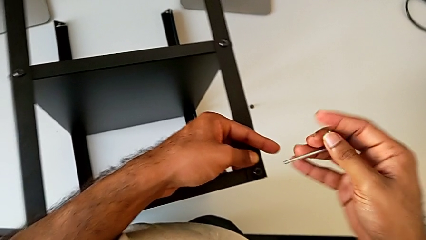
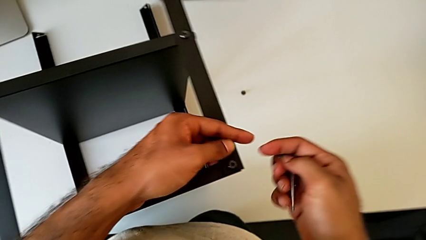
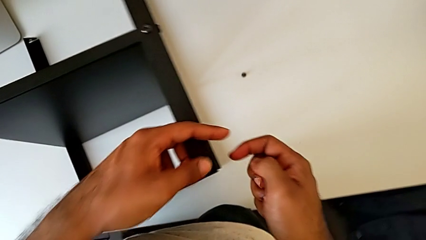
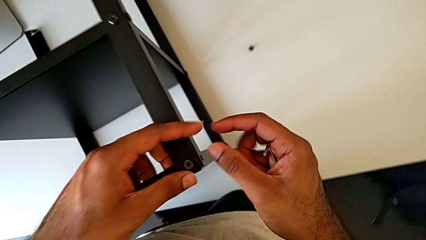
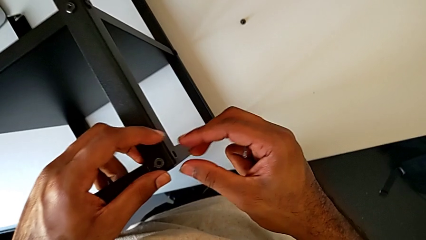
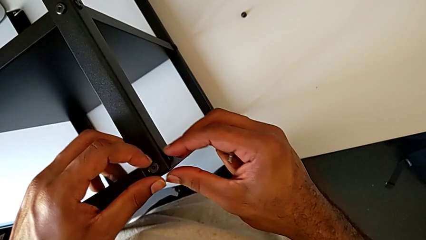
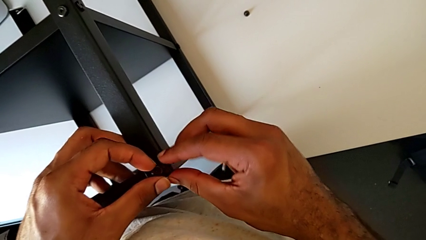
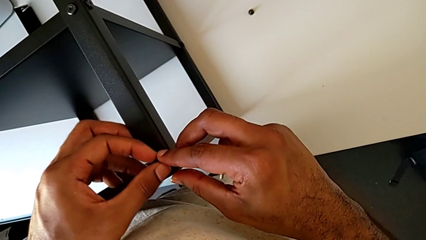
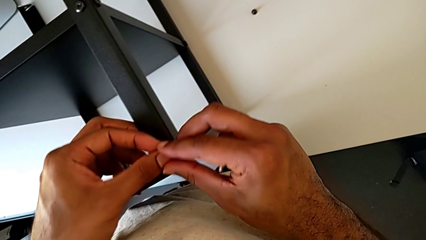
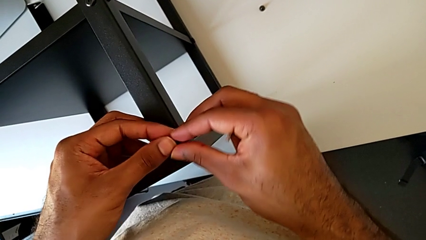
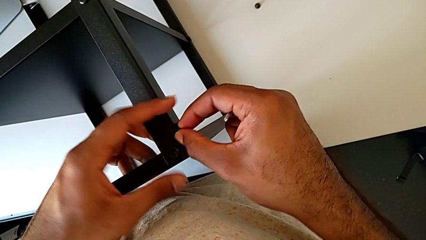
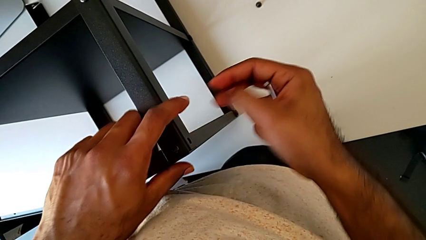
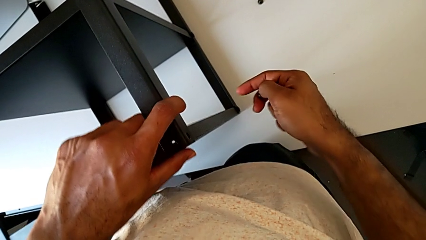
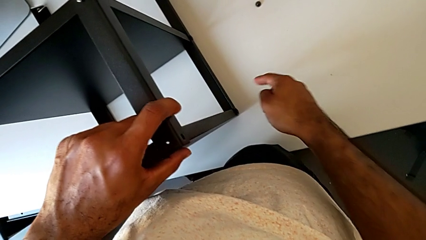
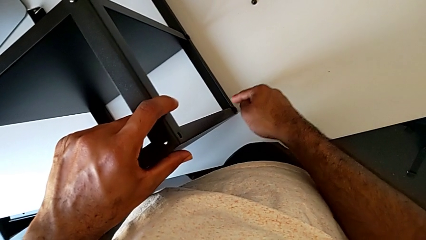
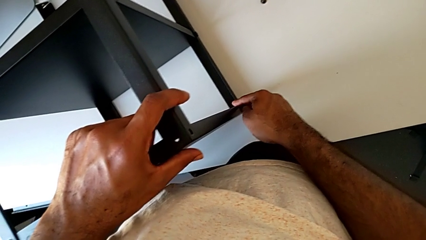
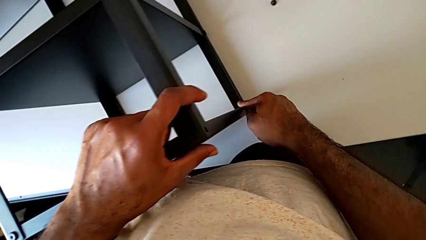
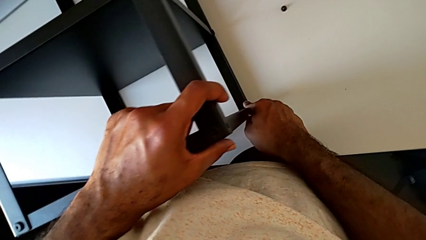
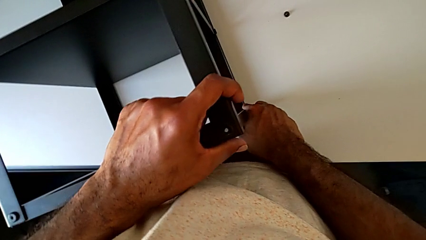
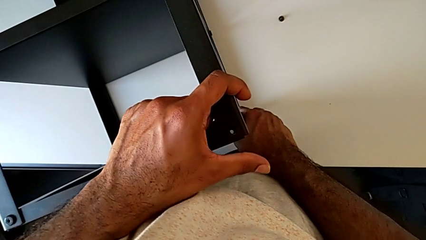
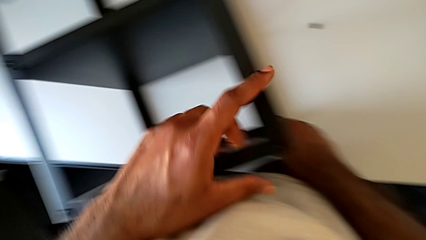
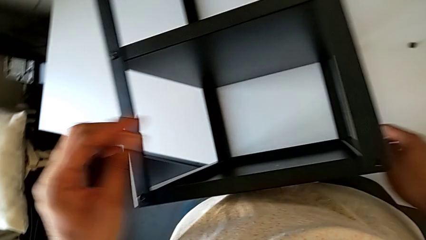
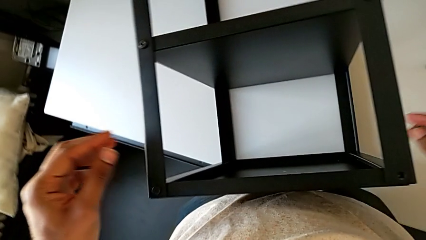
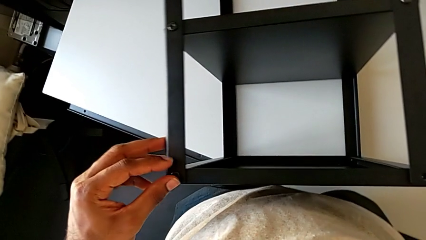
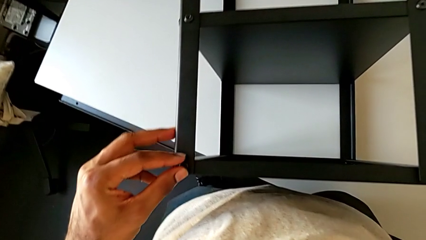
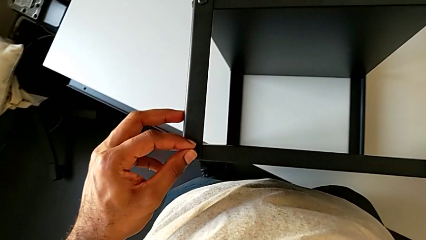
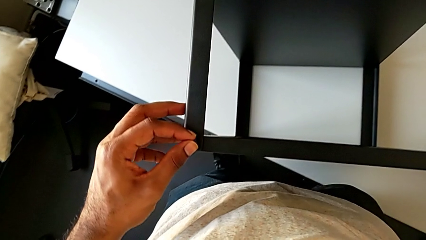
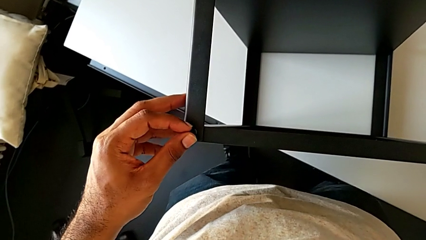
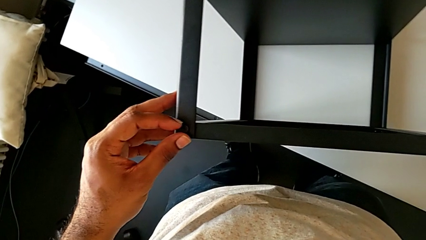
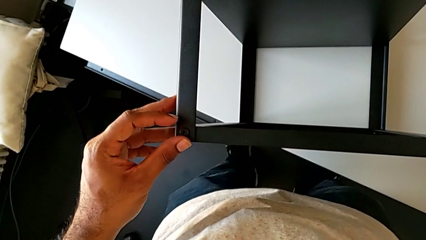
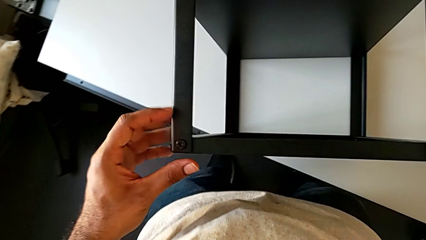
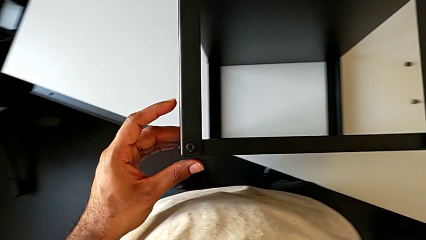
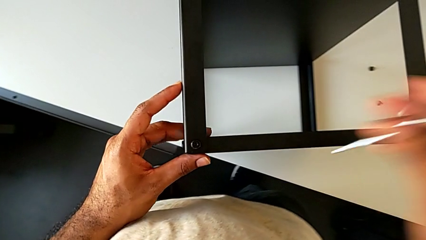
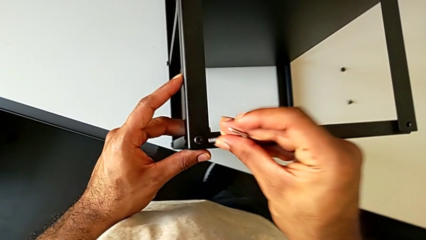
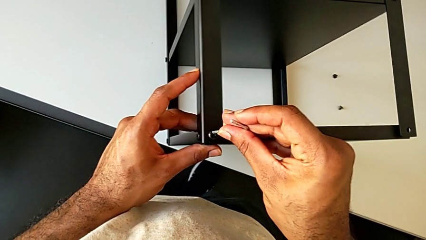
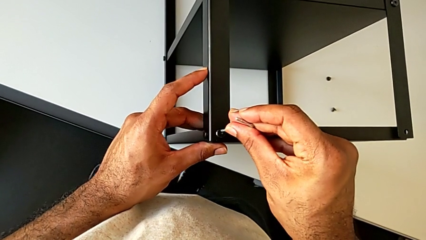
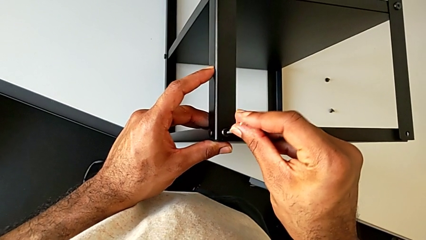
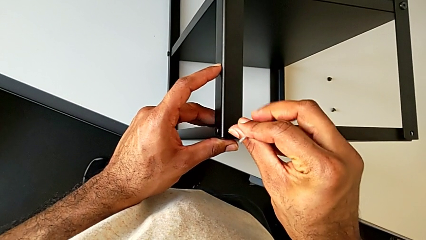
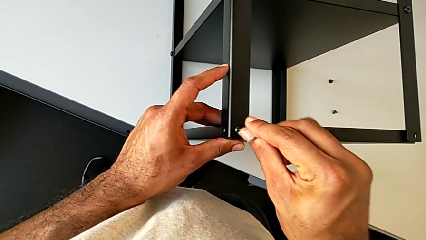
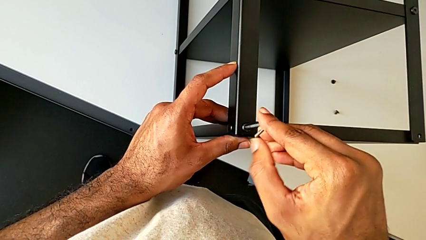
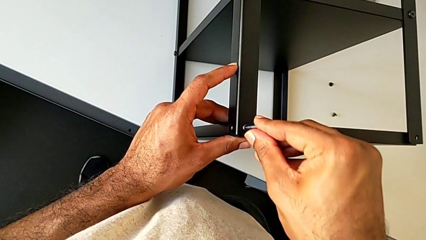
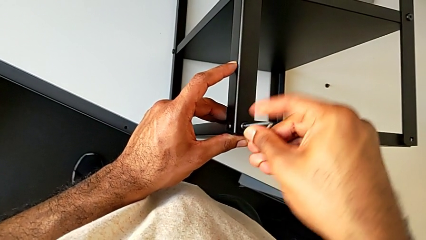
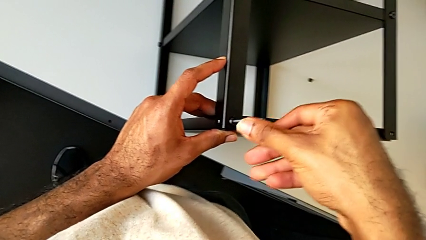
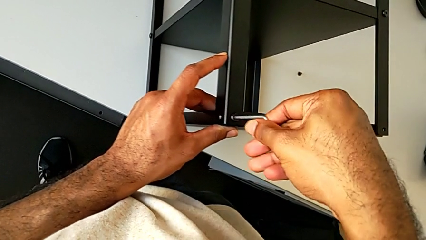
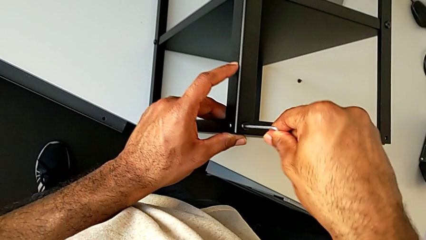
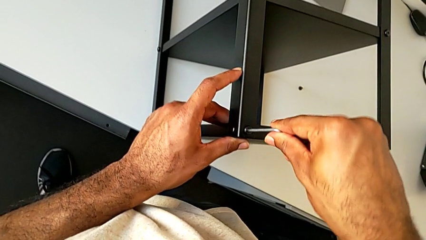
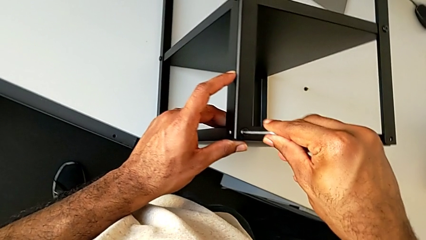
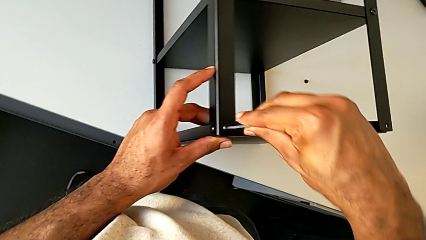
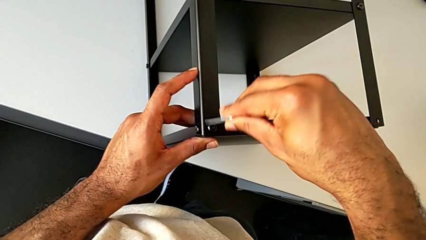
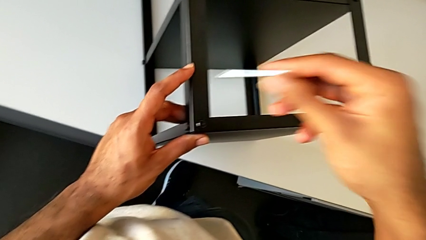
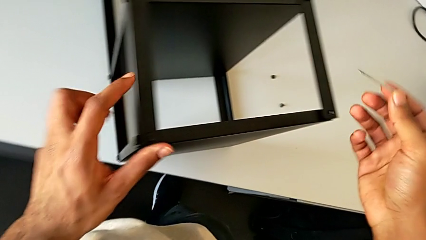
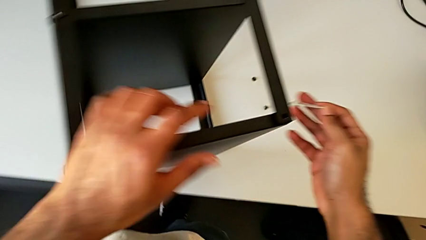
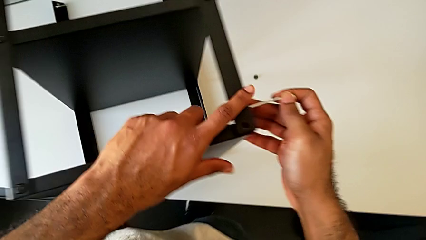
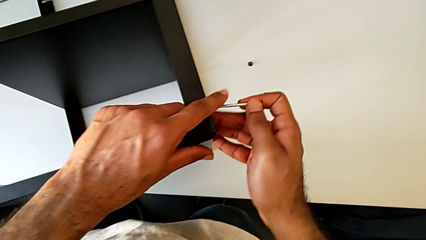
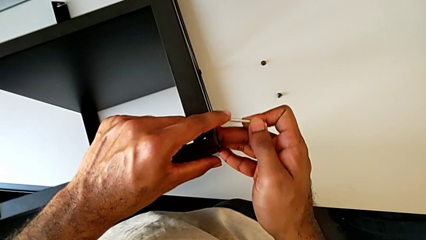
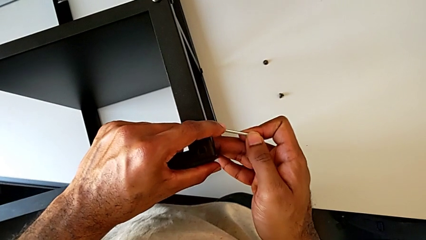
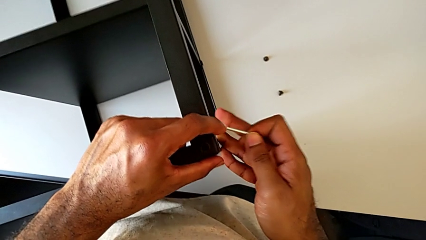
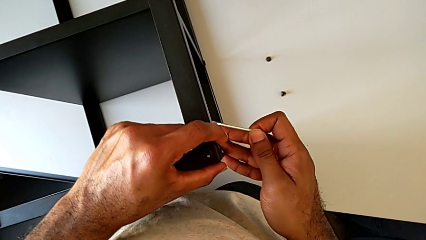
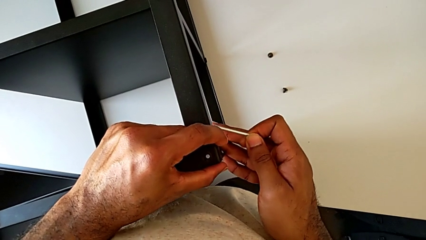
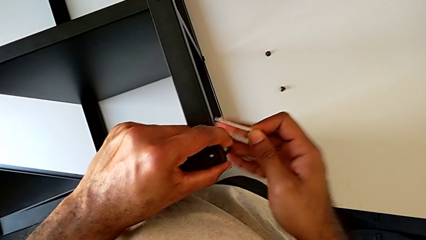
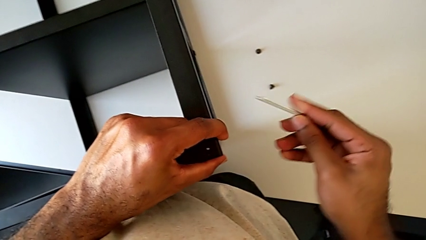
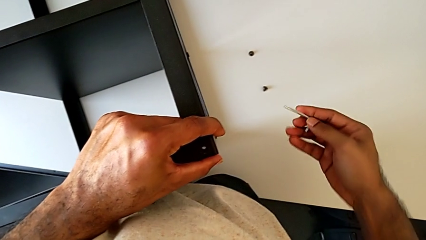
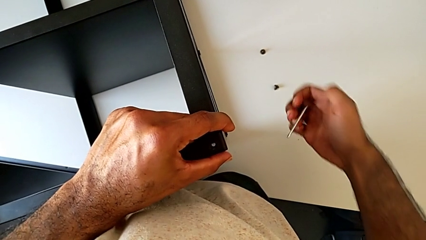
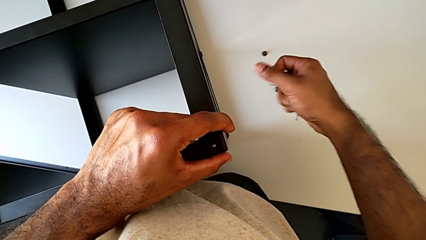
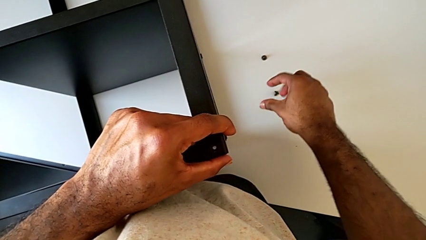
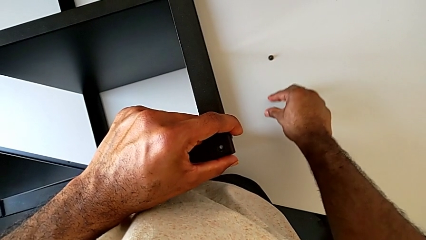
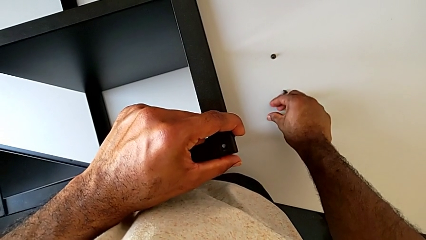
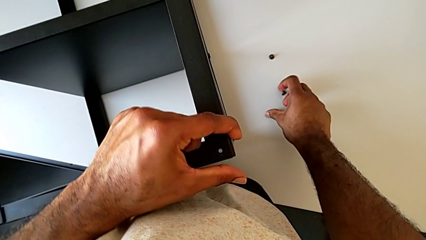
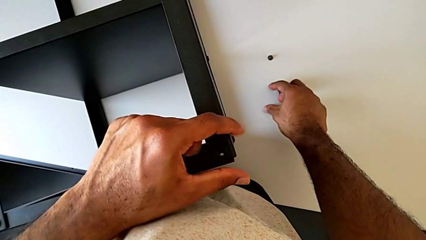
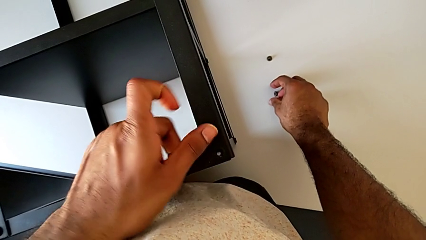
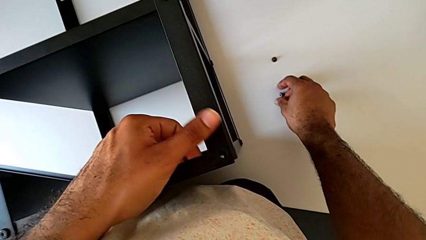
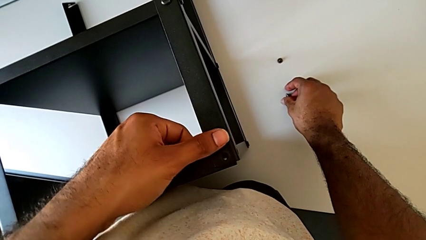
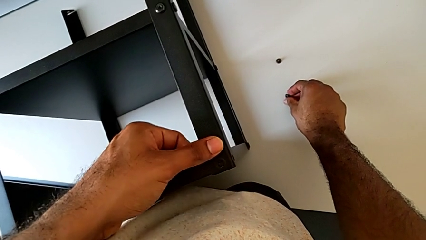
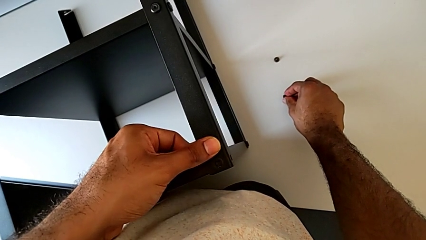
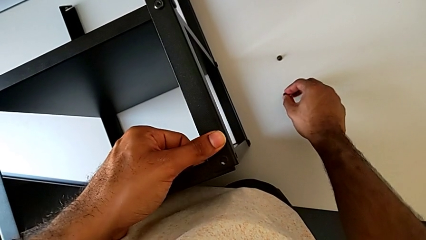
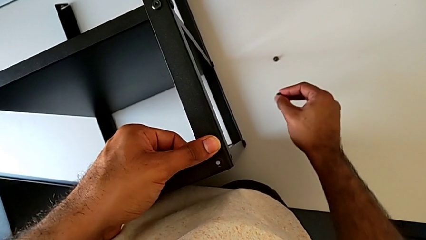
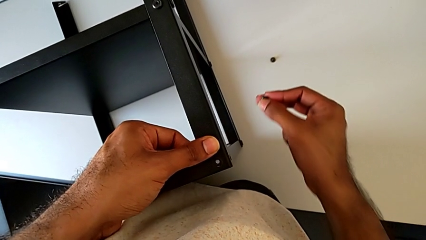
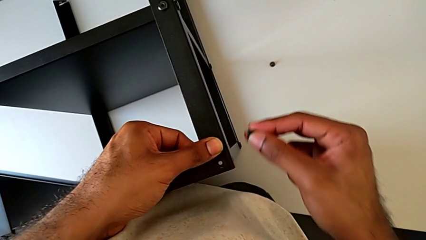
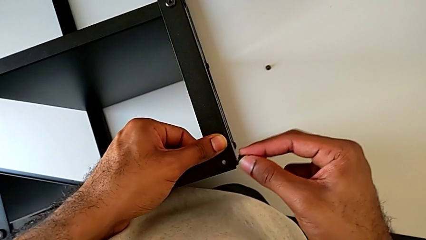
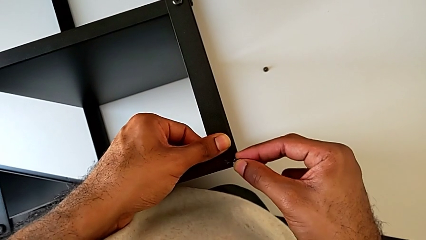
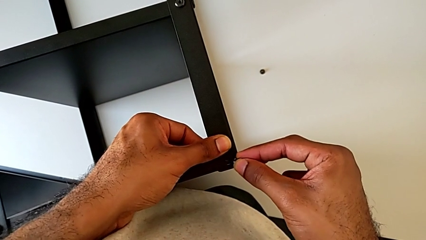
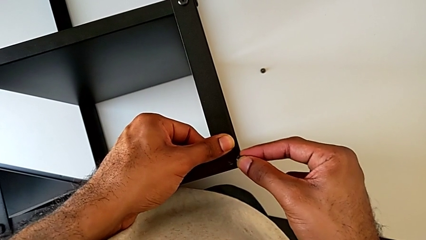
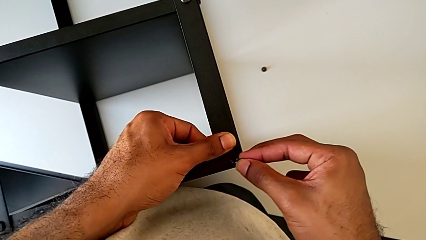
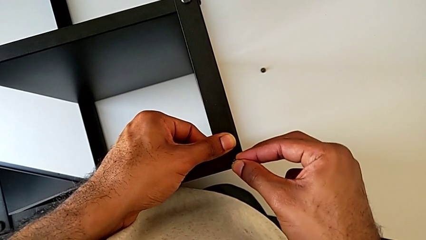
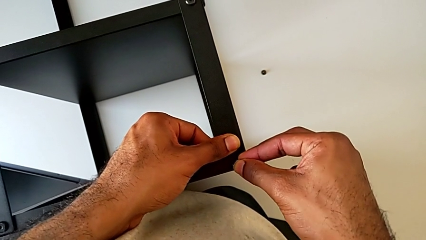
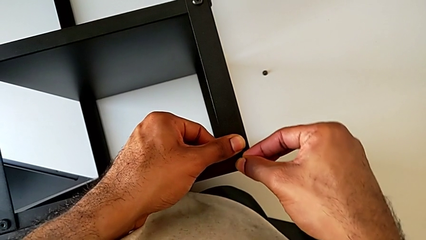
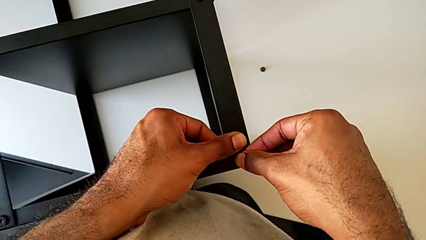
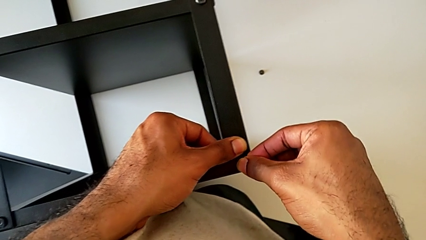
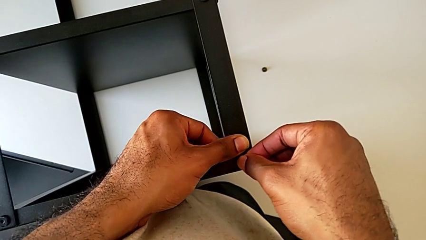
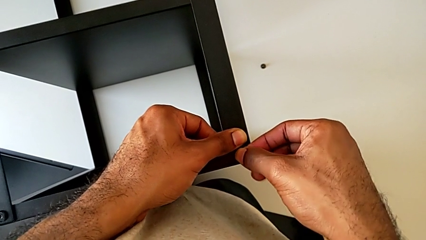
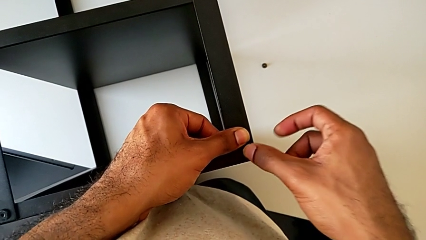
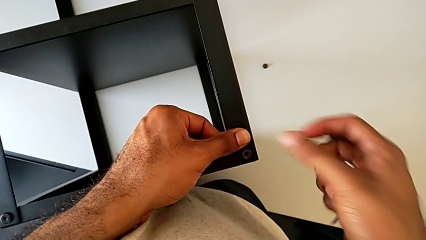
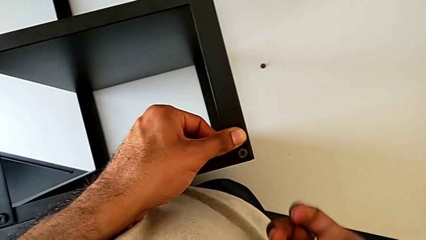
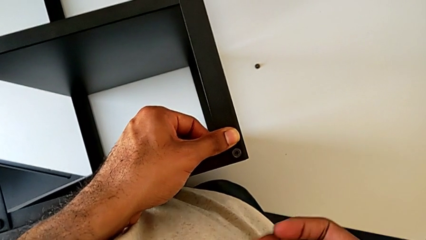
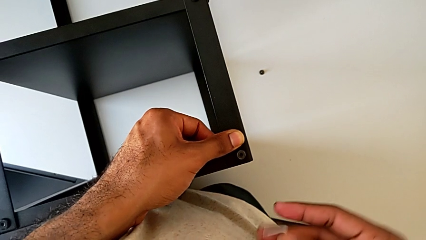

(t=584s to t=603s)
The camera wearer is screwing the fourth leg to the top tray. They withdraw the hex socket head, align the tray, inspect the hex socket head, insert the Allen wrench, screw the hex socket head, withdraw the Allen wrench and align the tray. They grab the hex socket head with the right hand and align the tray with the left hand. They insert the hex socket head.
